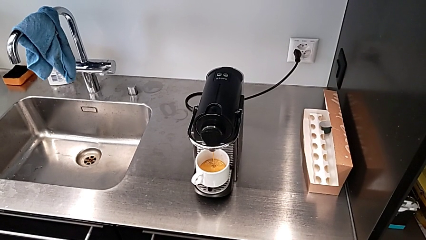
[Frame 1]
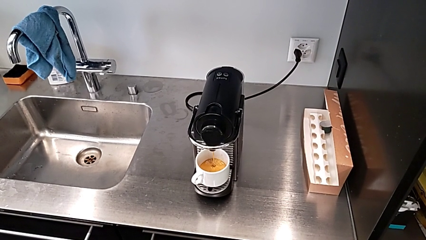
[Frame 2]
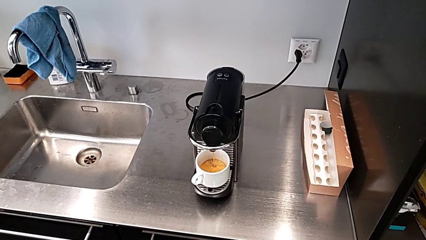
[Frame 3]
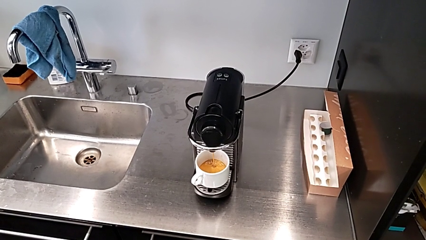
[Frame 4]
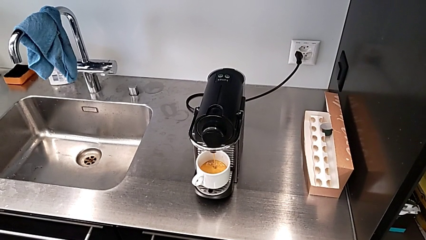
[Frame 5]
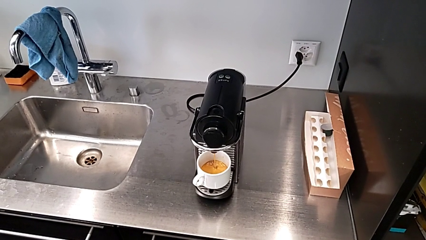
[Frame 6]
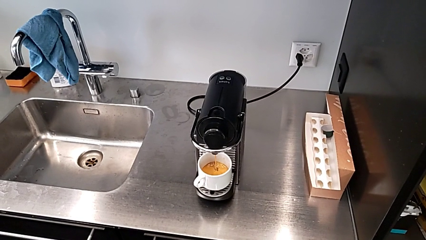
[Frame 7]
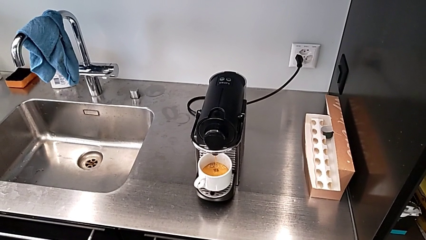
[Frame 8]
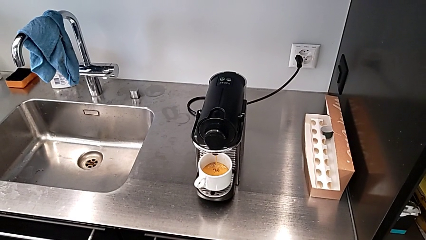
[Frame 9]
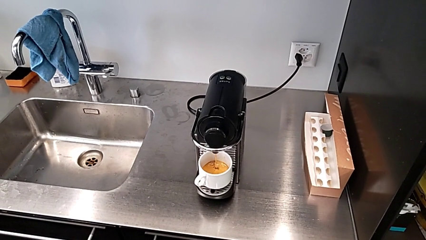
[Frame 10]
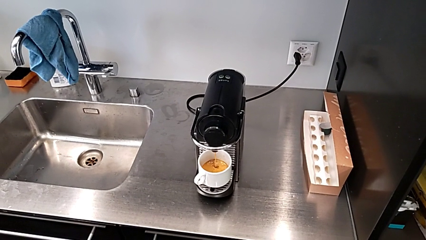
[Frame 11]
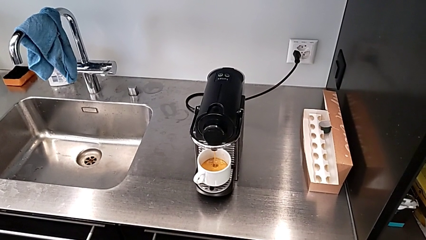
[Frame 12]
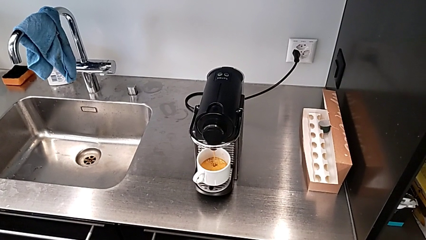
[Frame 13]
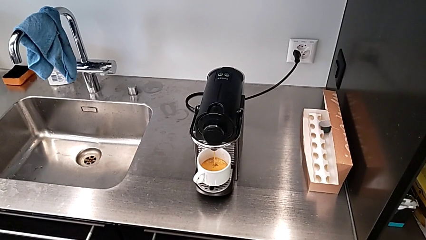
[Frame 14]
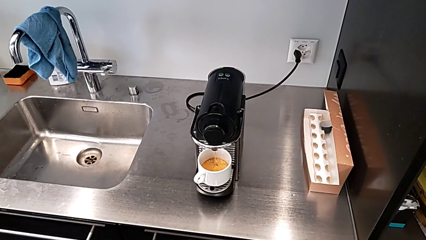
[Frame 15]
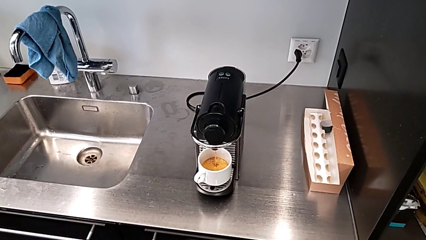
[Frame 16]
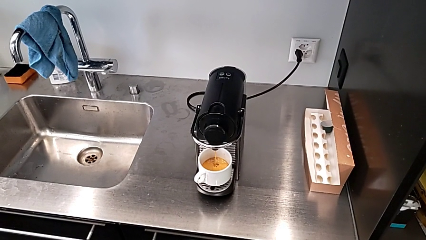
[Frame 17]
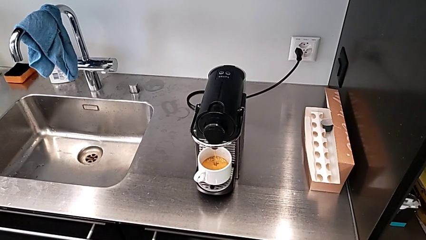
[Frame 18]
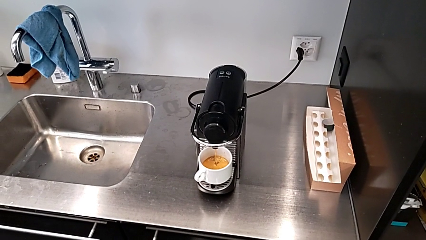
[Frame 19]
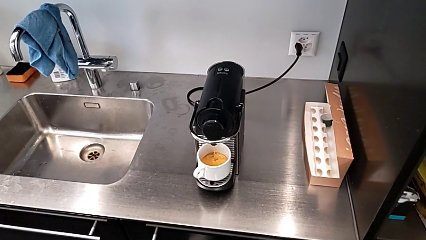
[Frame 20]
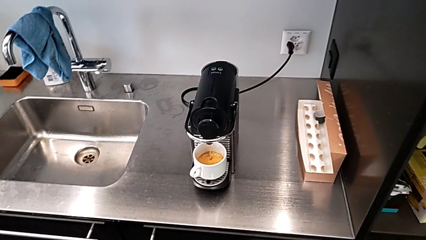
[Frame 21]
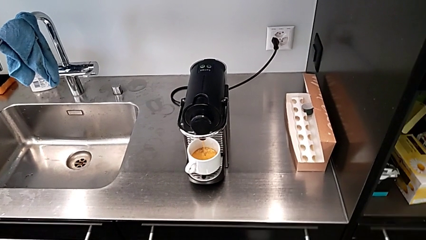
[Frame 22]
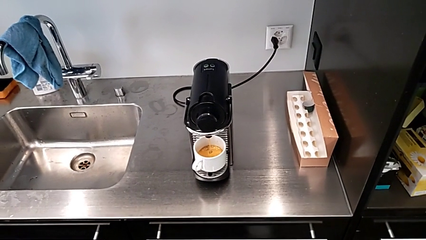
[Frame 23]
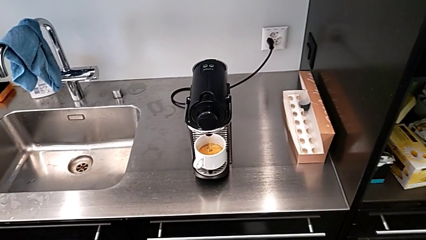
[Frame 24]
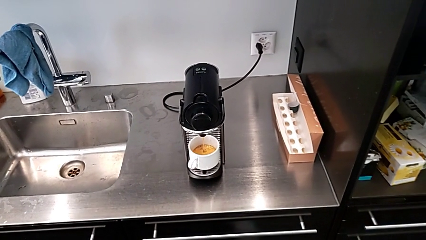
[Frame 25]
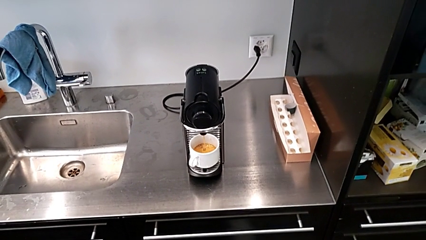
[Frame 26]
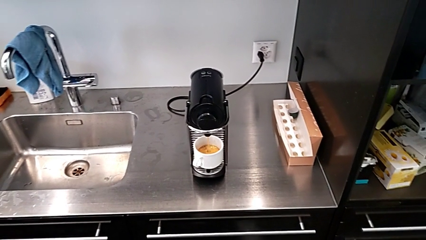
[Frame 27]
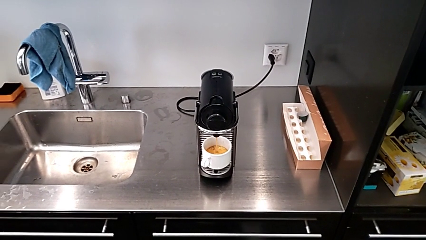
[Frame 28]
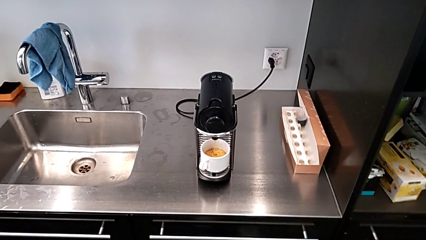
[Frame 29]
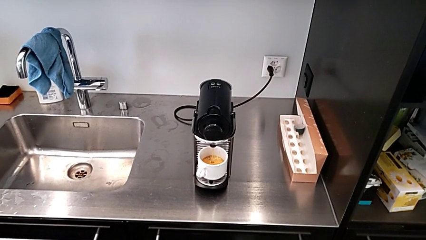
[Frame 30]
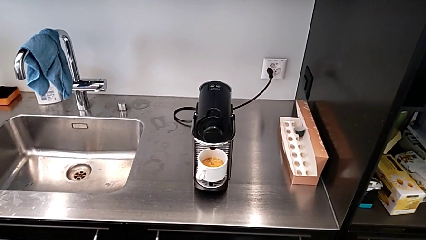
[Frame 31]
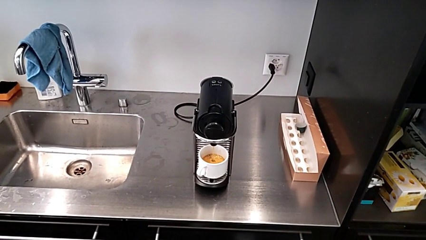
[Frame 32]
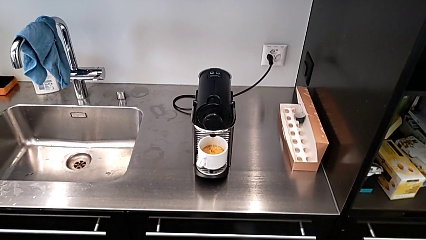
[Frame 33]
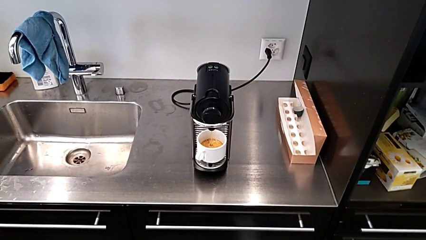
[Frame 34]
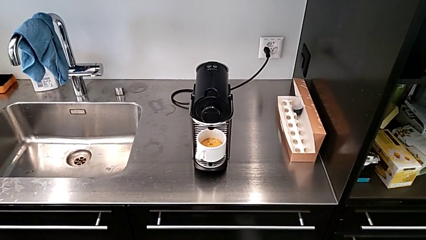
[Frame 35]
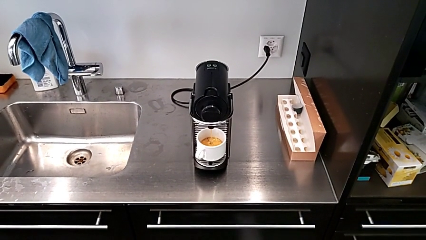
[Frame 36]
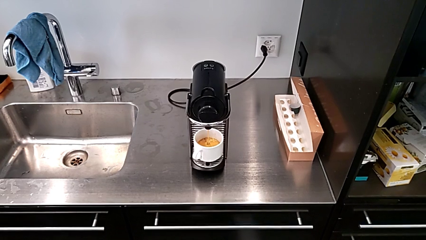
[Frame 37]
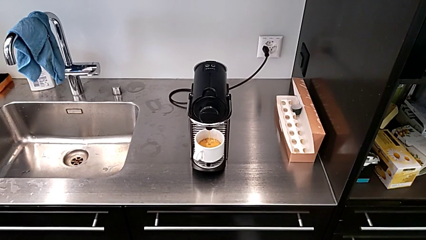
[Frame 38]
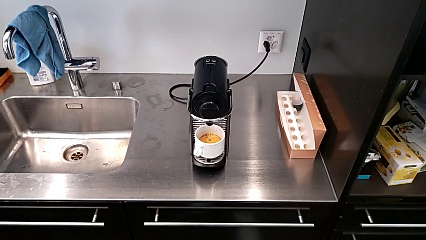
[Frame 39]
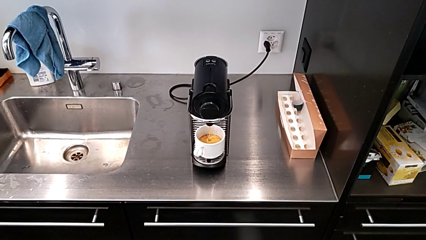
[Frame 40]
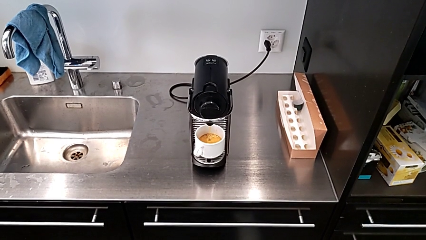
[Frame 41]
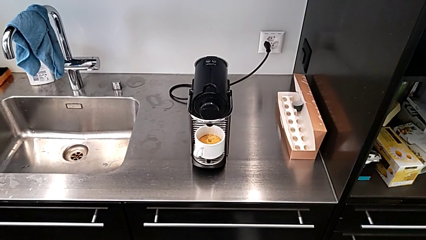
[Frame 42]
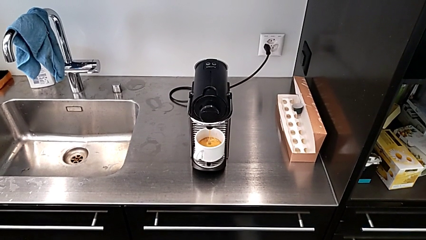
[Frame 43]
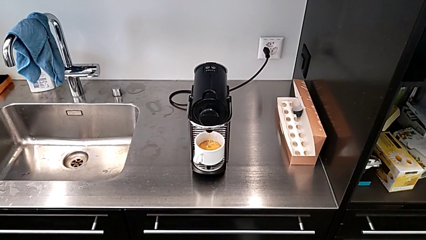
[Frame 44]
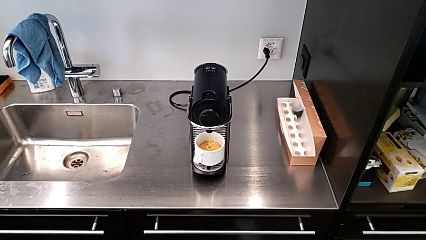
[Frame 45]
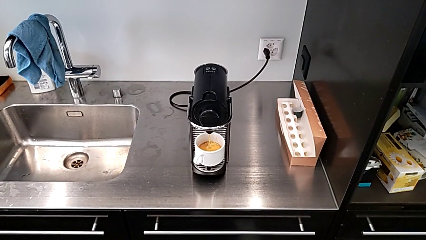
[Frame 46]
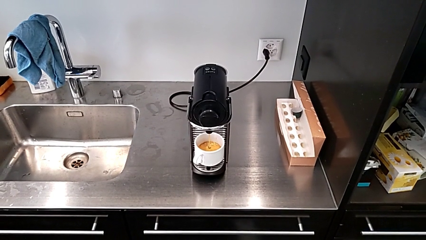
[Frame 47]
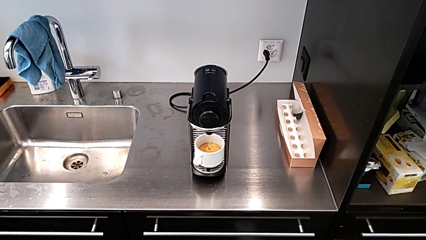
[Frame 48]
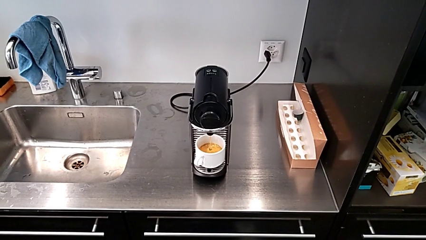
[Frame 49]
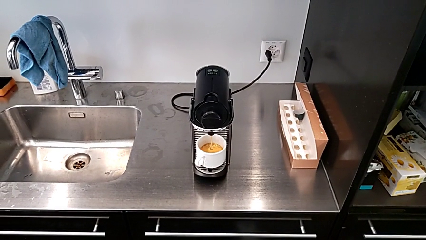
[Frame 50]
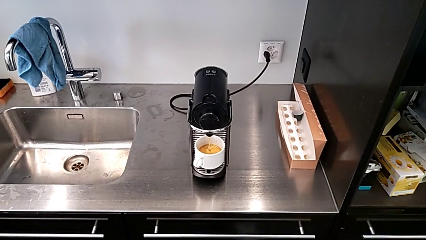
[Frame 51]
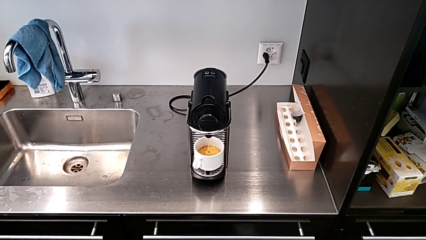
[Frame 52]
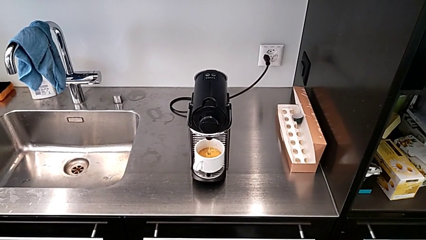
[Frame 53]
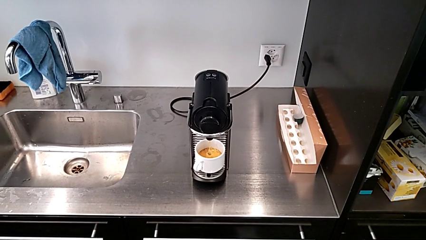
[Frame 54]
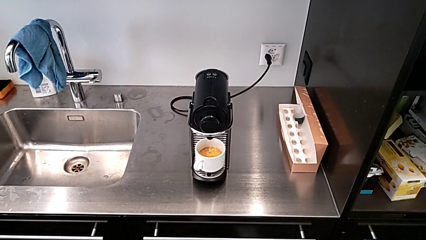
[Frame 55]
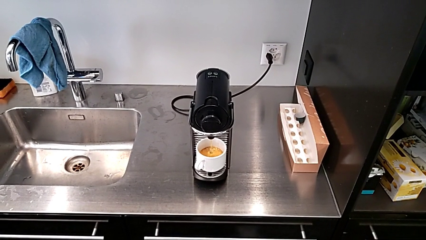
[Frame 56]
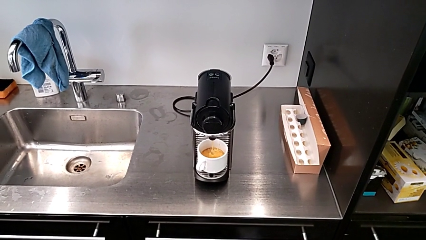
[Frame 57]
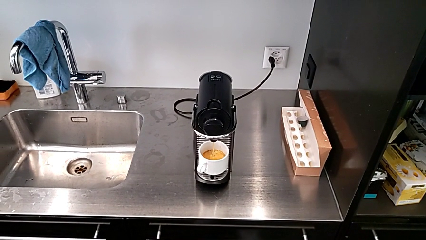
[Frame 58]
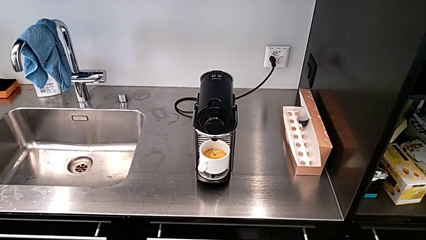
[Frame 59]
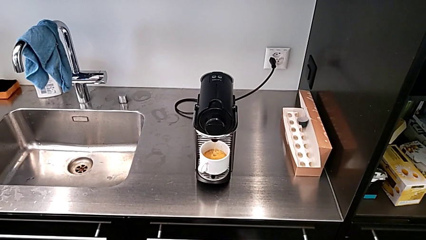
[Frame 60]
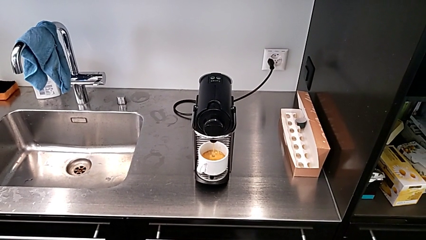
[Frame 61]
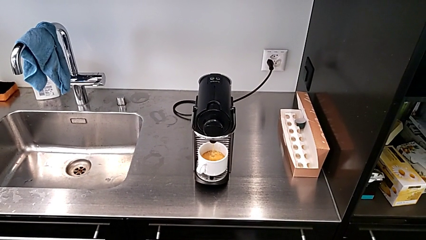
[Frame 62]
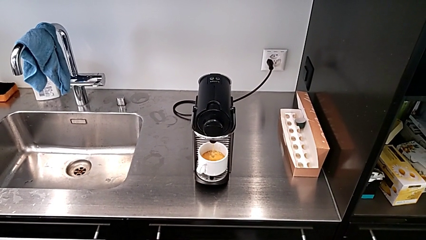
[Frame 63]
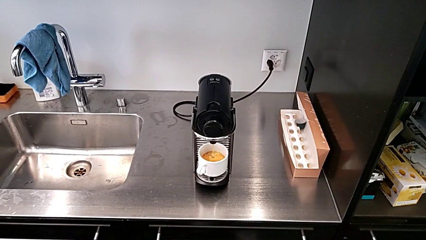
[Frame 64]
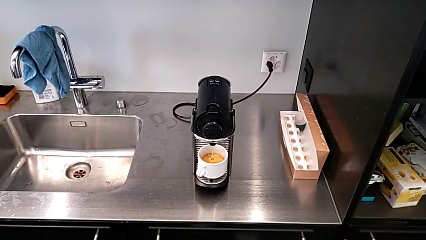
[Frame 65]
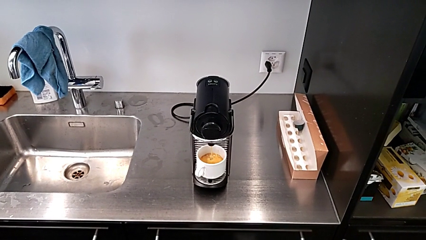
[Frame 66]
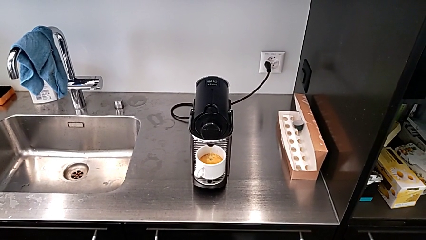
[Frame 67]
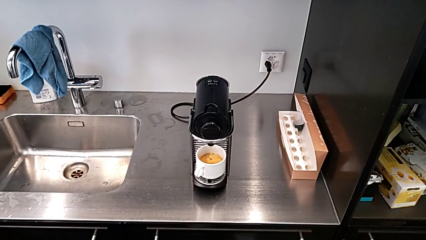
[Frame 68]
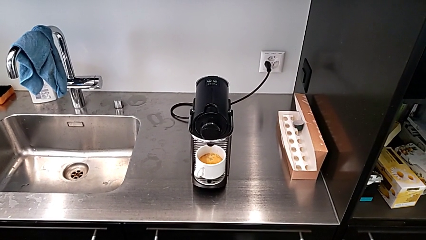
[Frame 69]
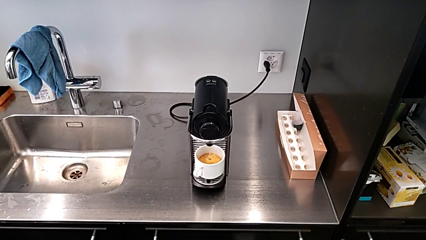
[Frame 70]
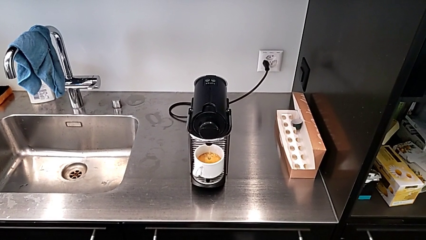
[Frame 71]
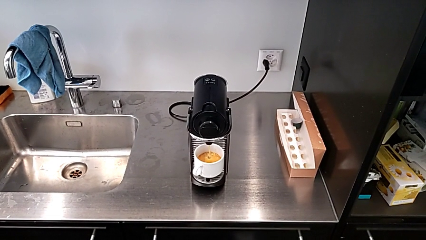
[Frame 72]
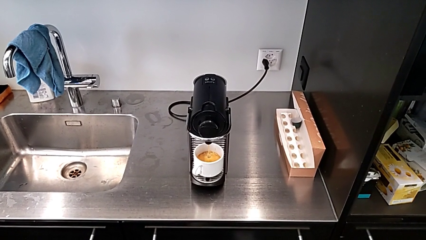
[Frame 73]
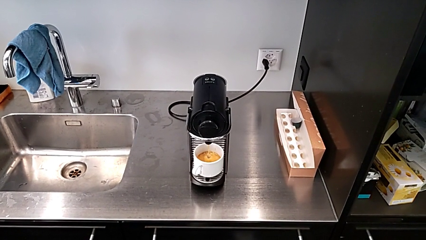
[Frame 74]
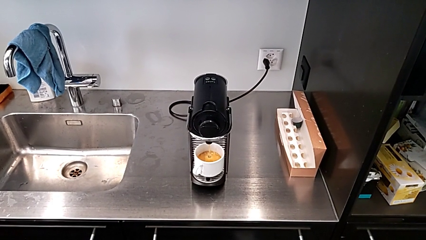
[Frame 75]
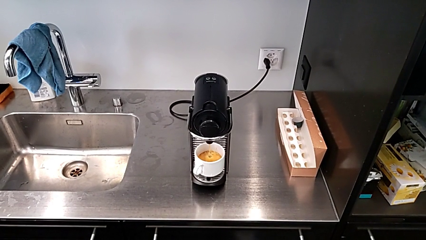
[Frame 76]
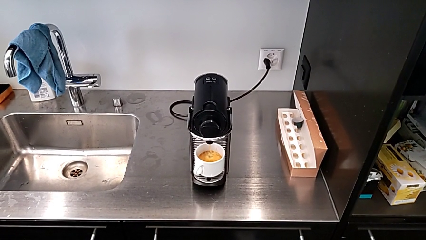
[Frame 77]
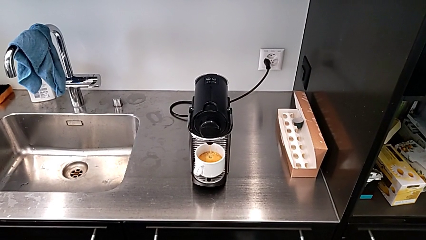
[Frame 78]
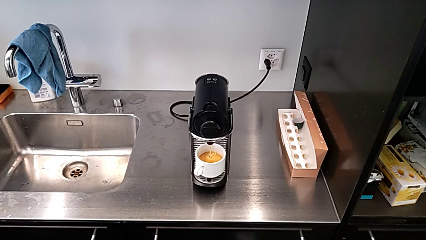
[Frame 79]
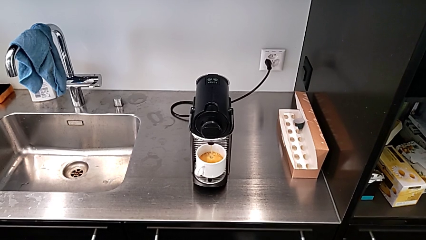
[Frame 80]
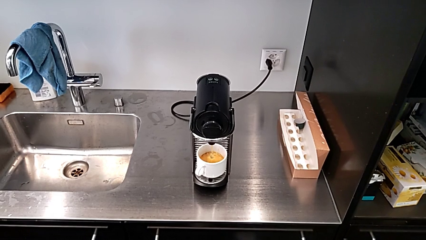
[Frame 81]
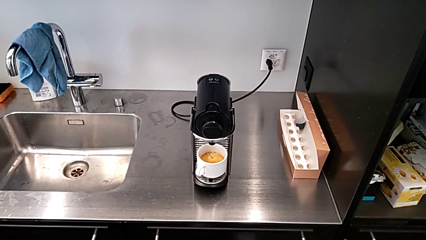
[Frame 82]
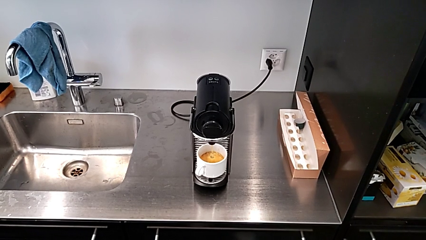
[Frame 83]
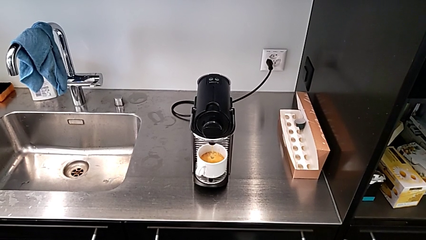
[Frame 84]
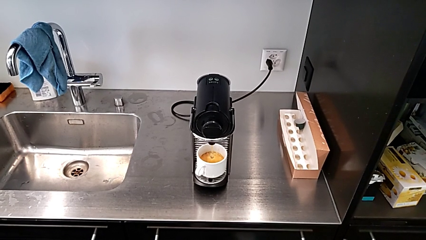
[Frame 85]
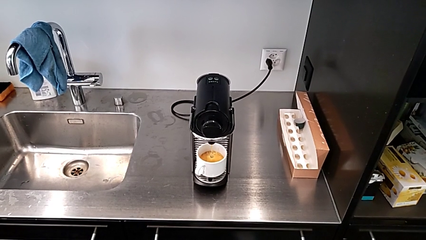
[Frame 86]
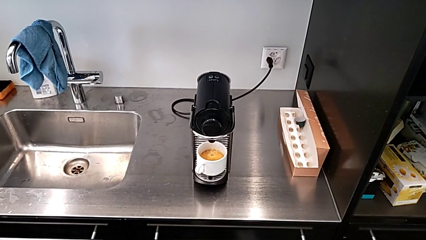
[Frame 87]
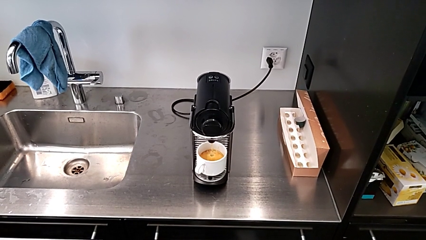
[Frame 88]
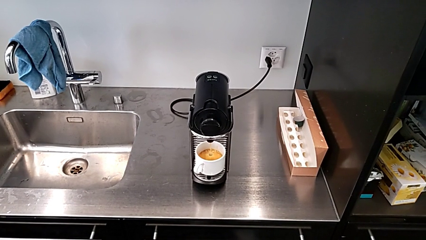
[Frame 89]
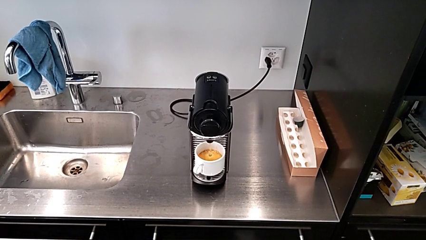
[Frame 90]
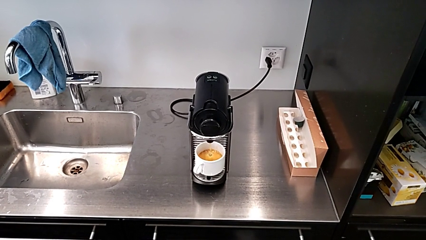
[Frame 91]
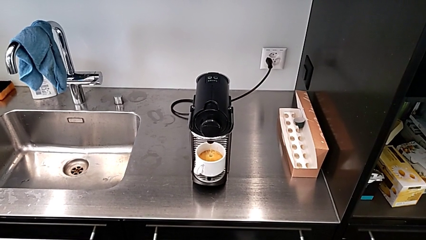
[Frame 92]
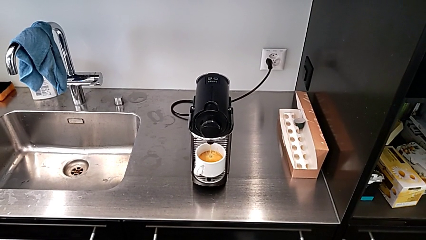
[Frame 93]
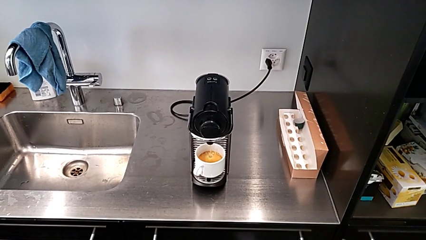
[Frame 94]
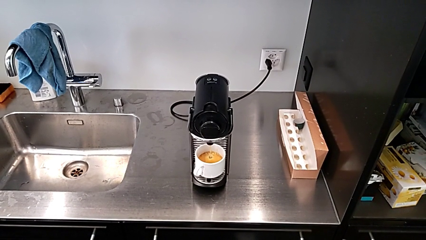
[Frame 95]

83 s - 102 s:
The camera wearer is making a cup of coffee. They keep loading the coffee with the right hand.
